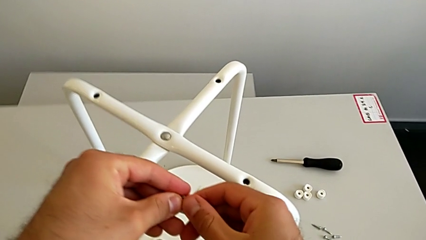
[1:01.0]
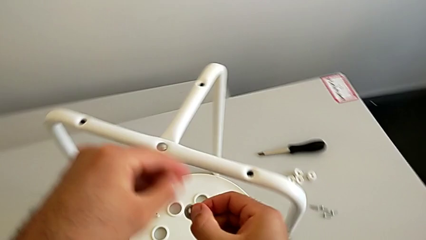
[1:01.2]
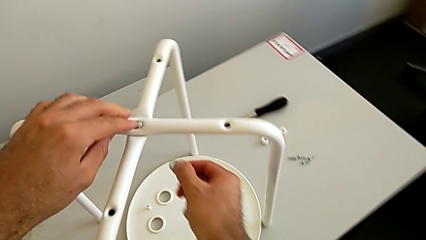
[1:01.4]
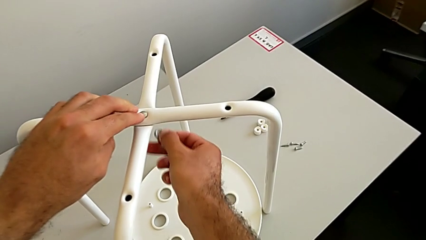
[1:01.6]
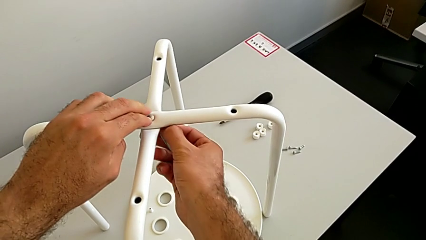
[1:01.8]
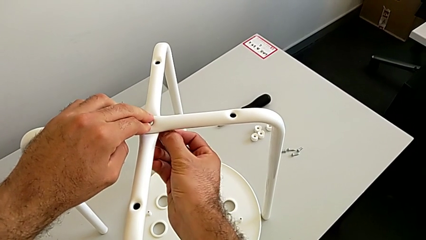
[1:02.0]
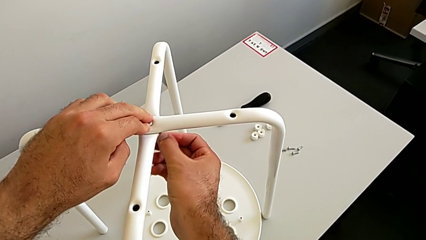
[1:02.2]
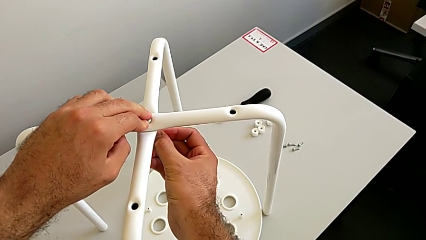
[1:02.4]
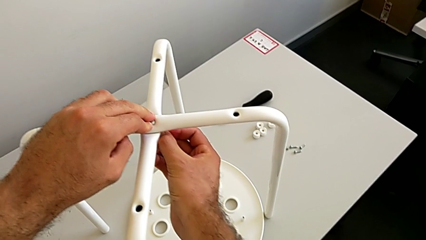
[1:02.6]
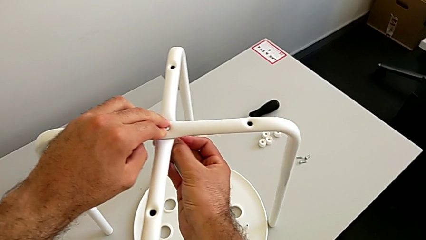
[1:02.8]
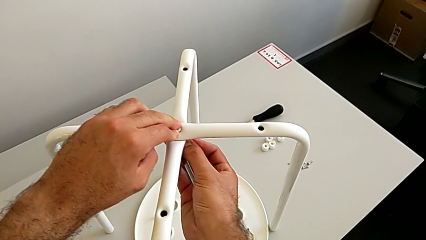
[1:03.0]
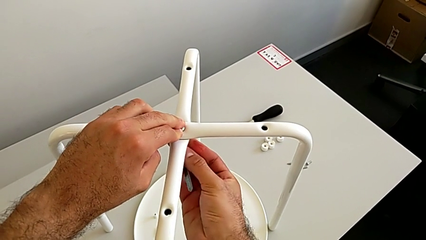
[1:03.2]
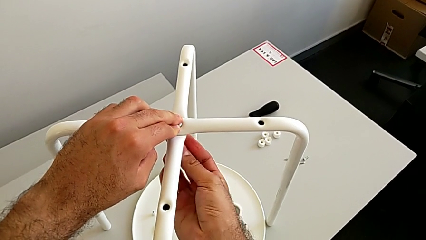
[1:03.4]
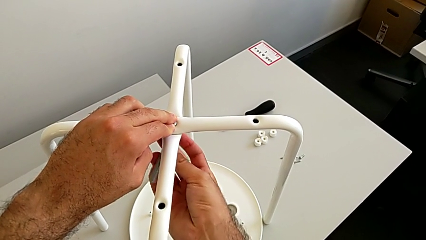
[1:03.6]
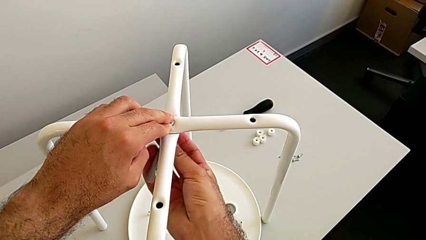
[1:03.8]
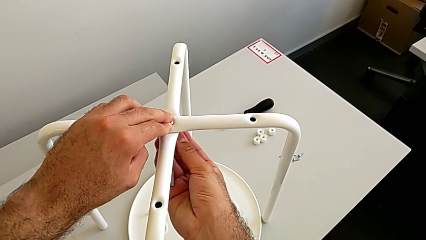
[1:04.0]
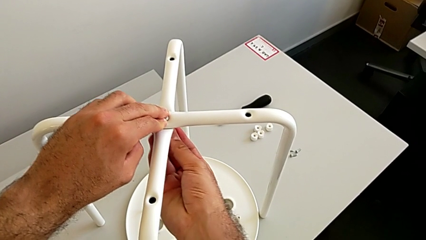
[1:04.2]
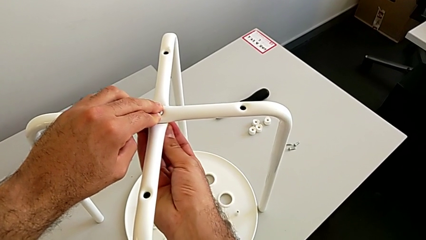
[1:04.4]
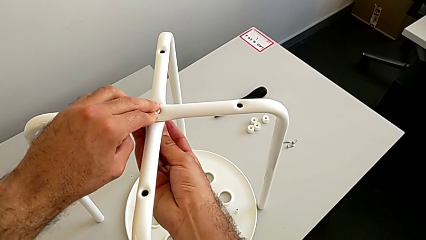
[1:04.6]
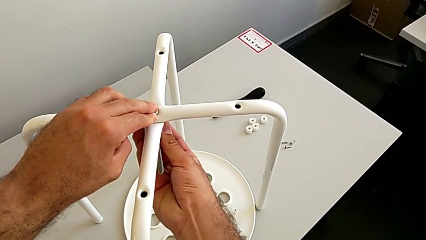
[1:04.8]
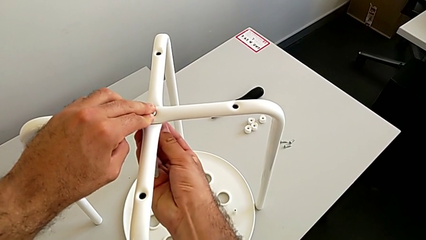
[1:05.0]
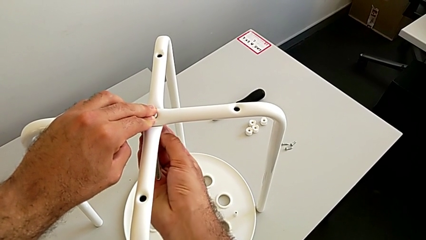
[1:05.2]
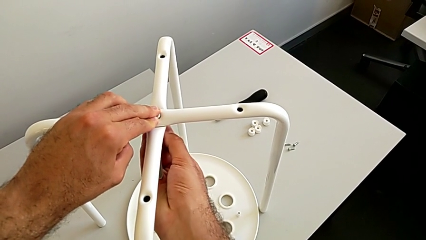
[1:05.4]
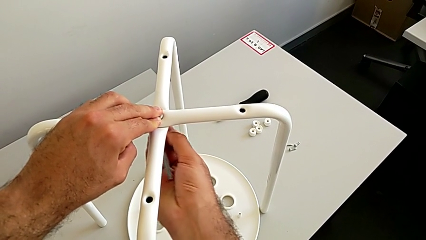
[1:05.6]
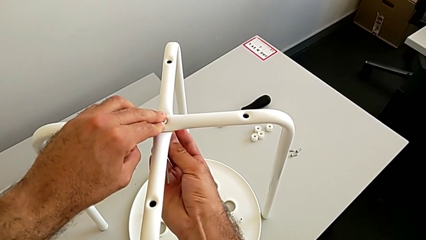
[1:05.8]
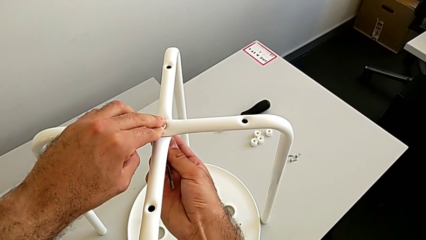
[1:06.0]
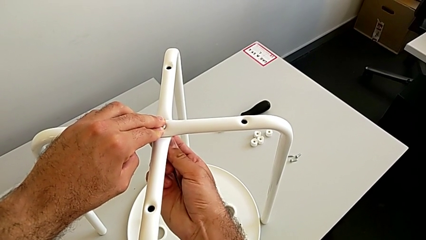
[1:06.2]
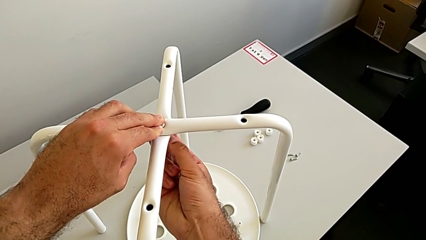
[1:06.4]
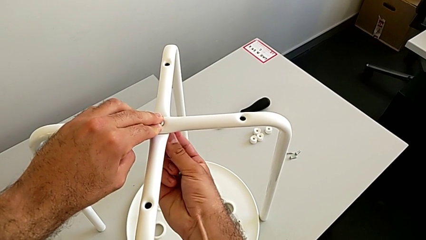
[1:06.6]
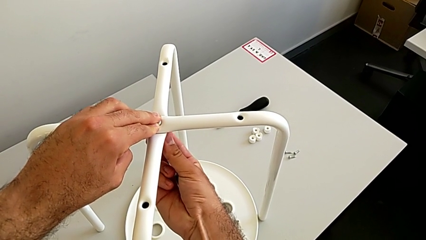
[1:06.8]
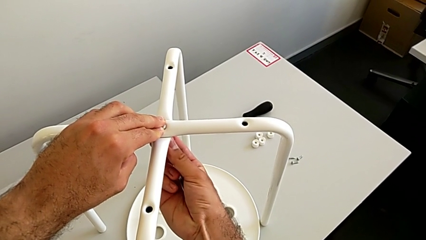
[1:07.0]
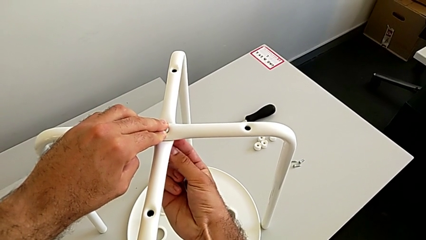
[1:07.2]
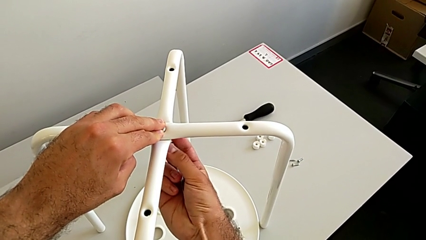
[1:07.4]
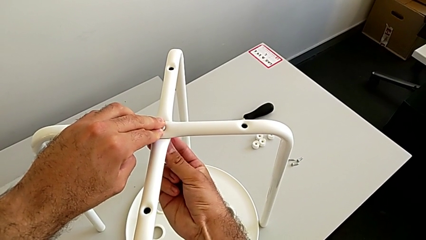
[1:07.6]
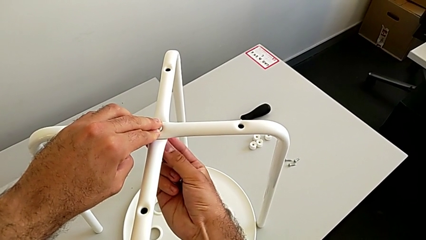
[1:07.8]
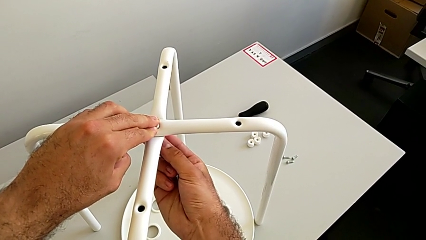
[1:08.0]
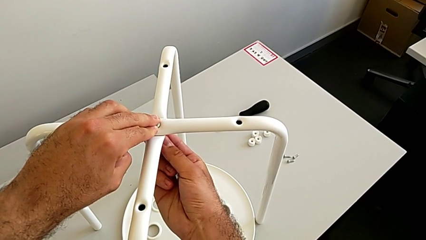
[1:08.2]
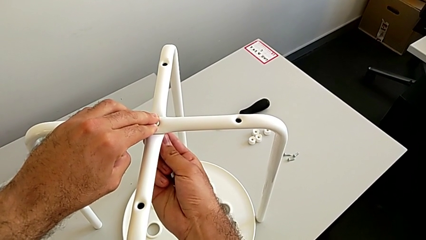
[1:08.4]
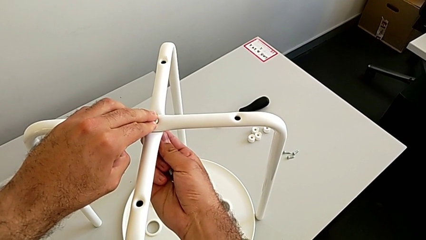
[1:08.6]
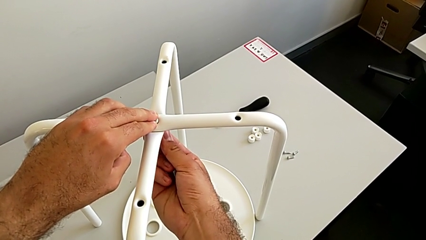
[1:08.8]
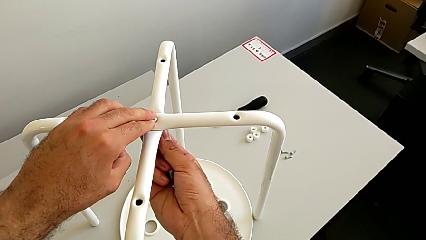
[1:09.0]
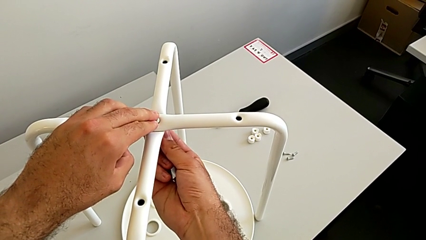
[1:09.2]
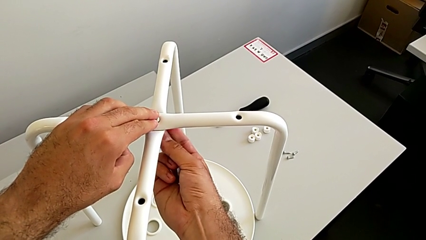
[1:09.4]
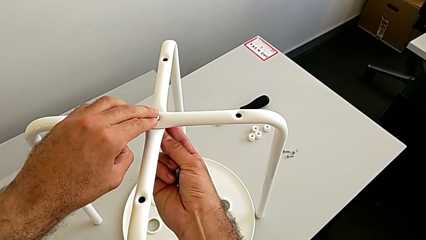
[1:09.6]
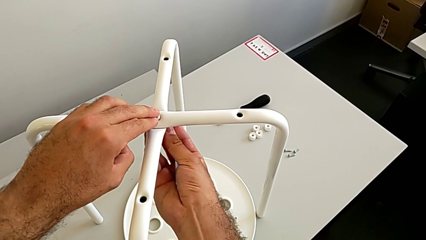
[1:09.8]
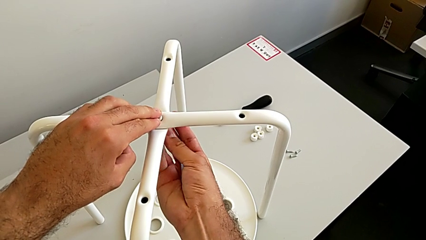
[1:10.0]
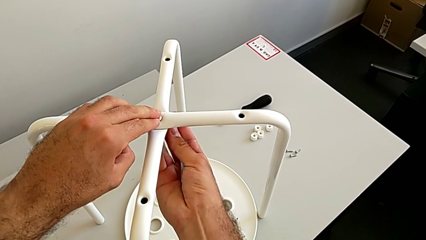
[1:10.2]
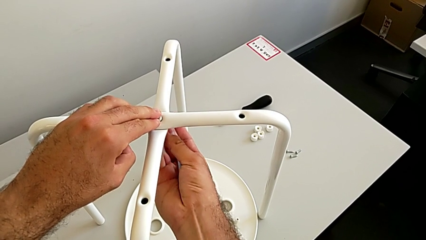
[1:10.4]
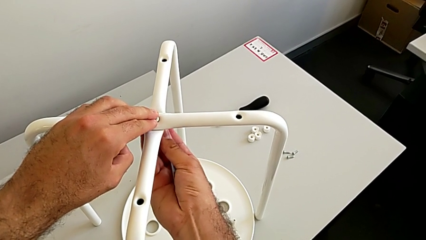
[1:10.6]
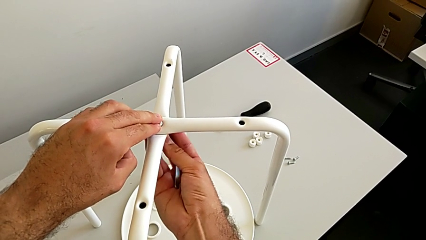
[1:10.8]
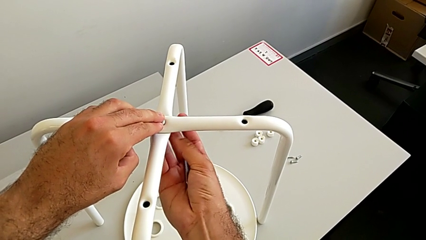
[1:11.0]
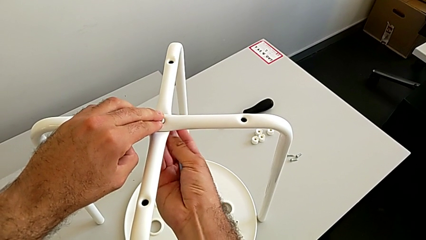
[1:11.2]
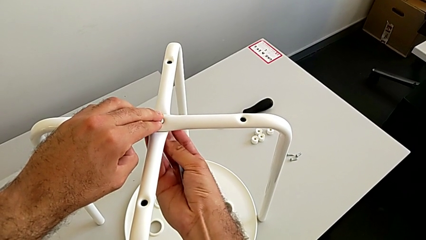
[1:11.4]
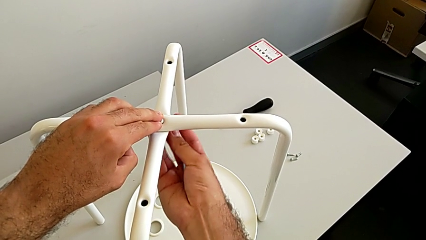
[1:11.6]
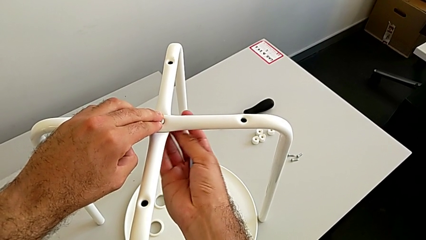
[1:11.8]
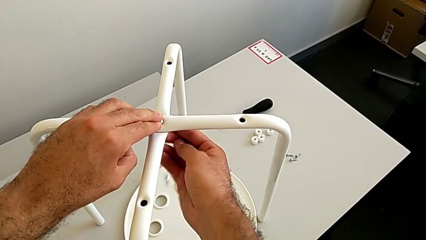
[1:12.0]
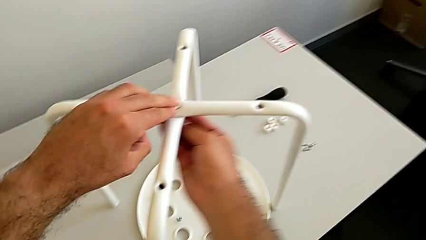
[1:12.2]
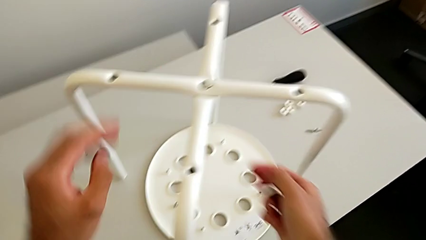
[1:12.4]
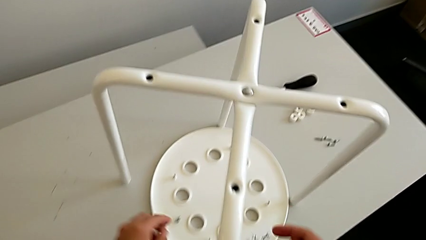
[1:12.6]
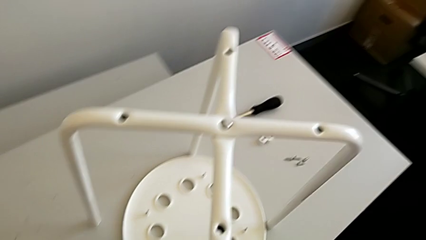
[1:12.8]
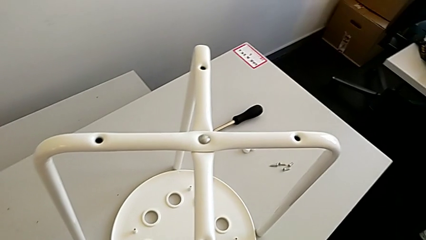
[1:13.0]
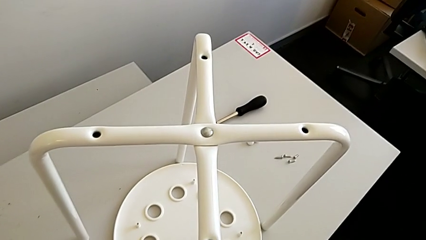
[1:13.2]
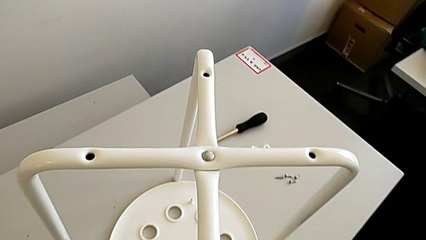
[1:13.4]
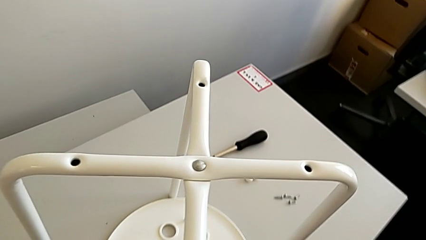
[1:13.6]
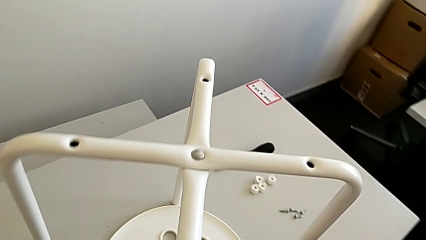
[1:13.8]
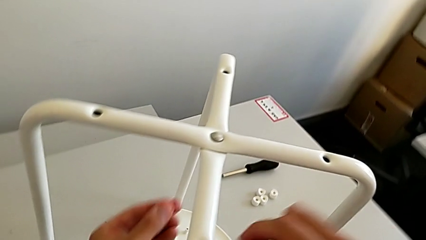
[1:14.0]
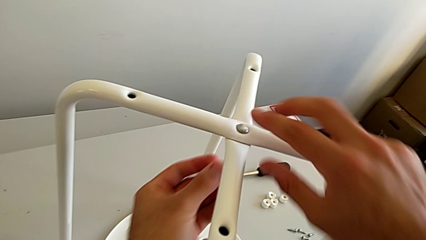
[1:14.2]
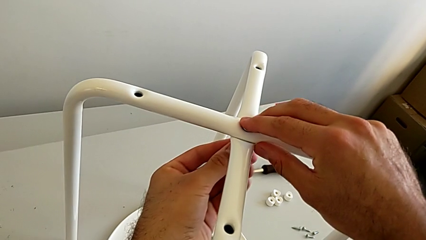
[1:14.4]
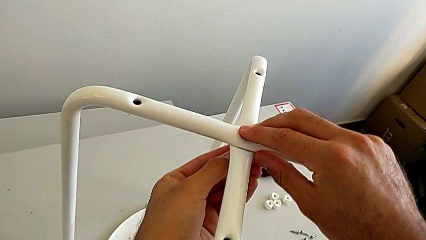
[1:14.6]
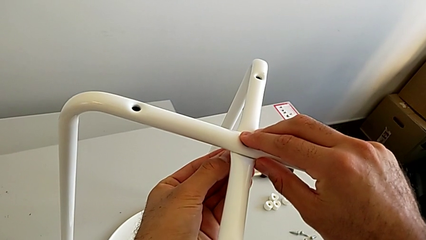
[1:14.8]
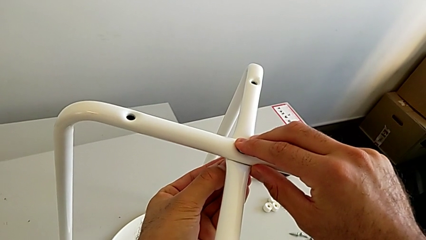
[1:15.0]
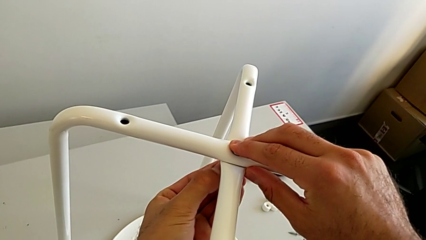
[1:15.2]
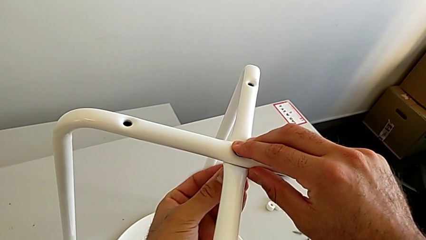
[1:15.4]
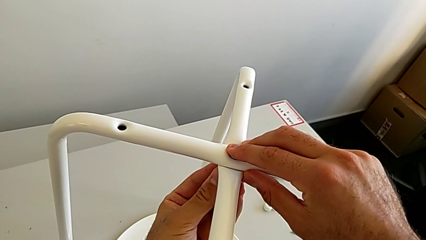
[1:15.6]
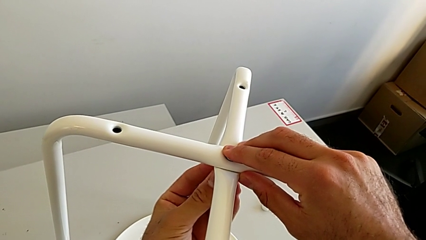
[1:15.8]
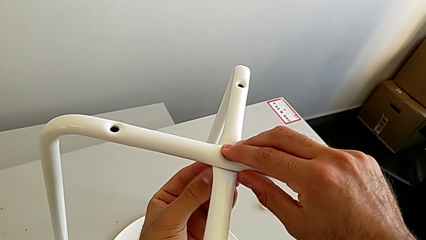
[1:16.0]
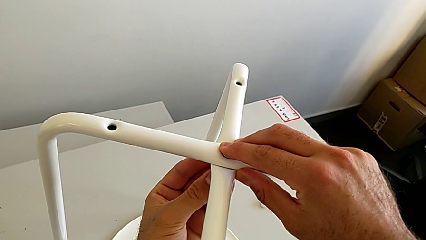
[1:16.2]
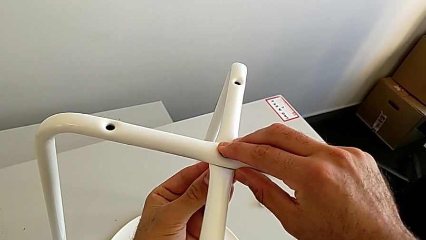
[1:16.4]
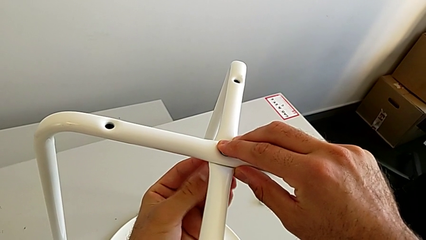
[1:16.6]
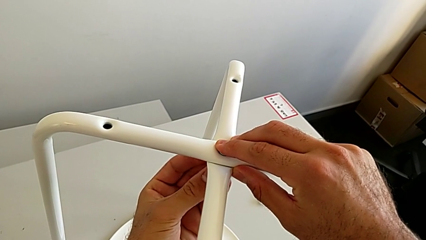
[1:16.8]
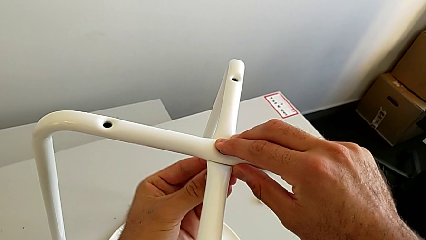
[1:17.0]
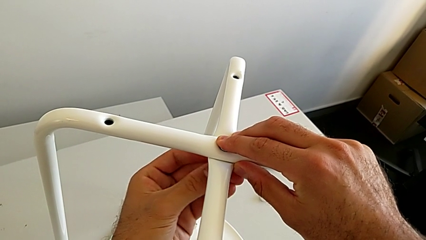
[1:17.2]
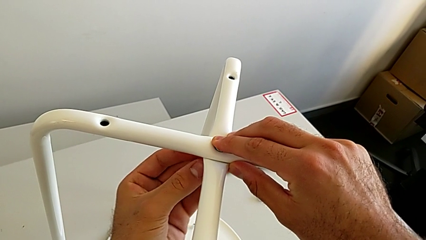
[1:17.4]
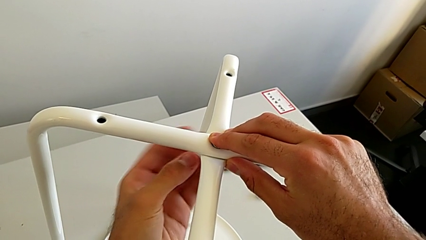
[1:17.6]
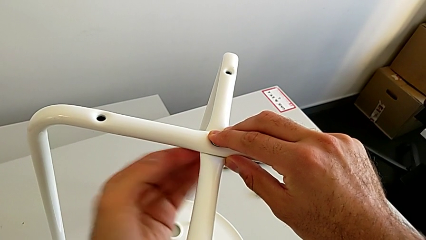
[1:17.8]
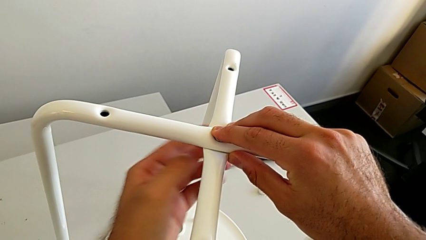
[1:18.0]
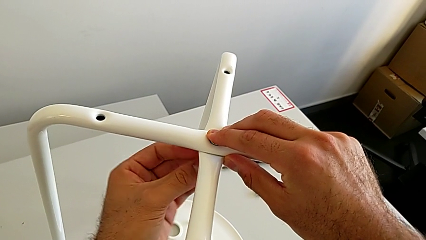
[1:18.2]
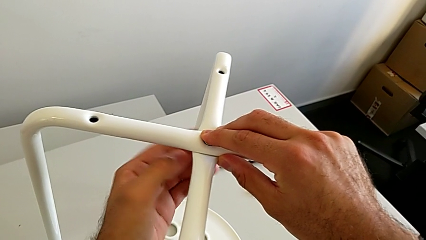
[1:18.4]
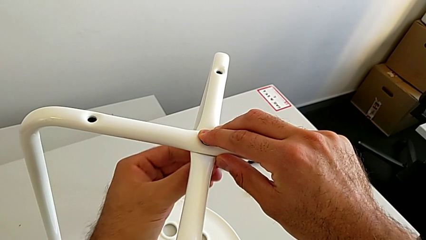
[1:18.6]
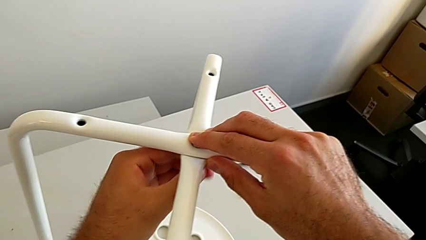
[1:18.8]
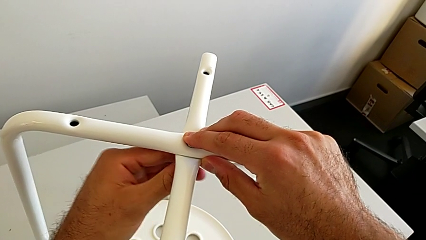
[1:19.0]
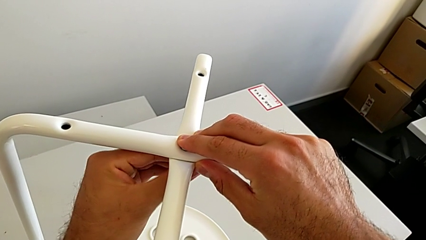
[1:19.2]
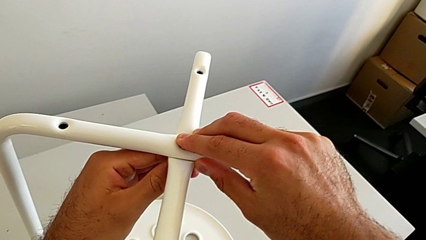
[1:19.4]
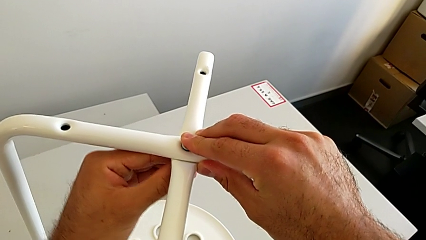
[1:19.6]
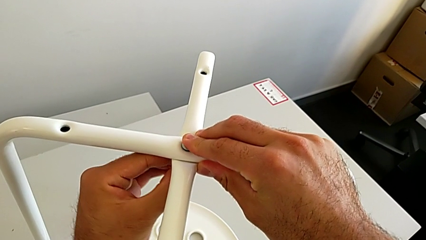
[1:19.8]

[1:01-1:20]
The camera wearer is assembling the two white chair legs in the middle. They insert the hex nut and wrongly screw it, the hex nut falling out. They wrongly drop the hex nut accidentally, grab it, insert it and screw it.
